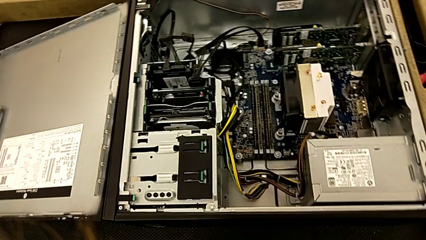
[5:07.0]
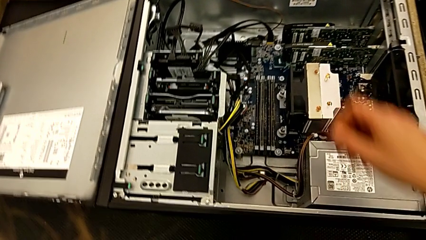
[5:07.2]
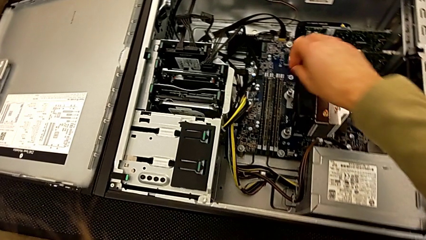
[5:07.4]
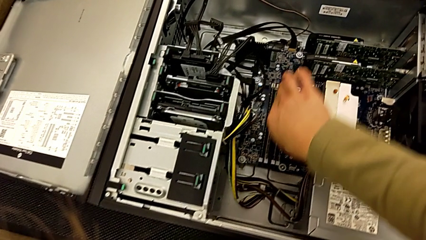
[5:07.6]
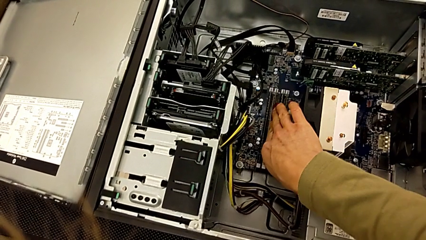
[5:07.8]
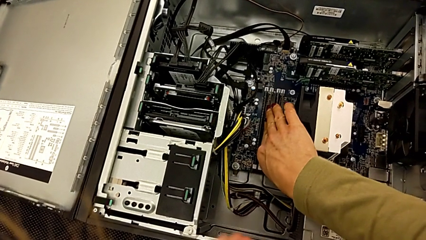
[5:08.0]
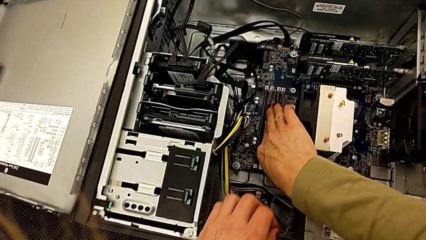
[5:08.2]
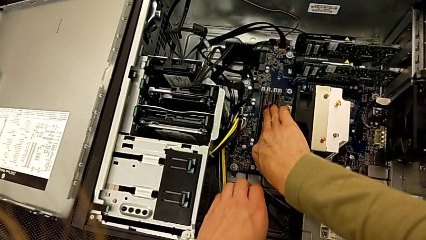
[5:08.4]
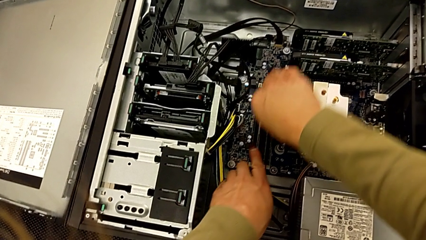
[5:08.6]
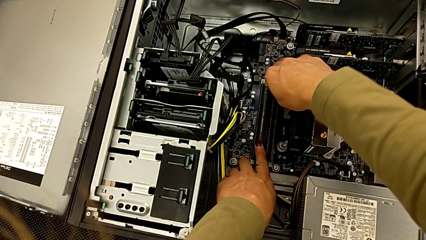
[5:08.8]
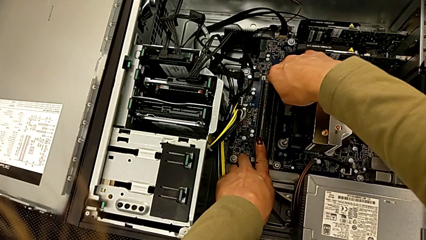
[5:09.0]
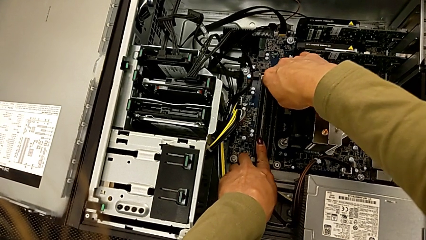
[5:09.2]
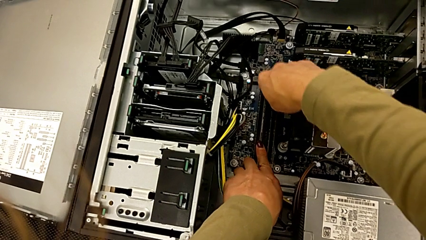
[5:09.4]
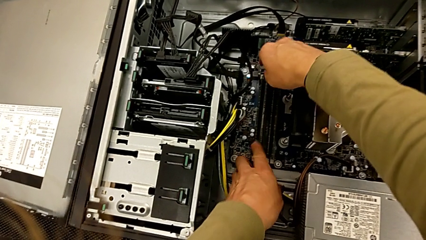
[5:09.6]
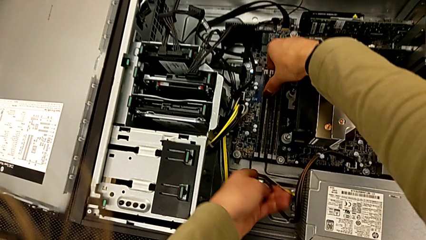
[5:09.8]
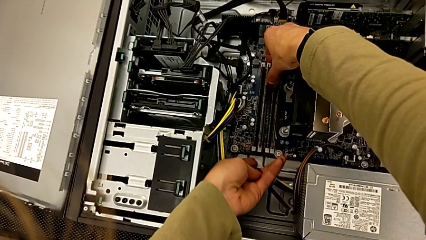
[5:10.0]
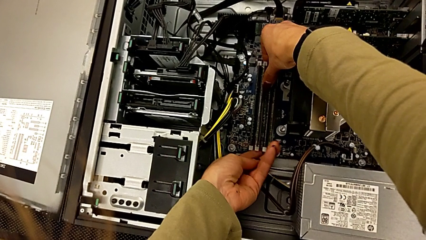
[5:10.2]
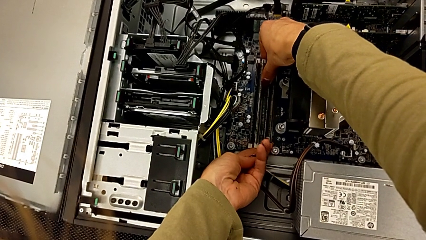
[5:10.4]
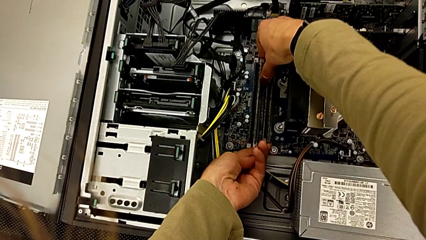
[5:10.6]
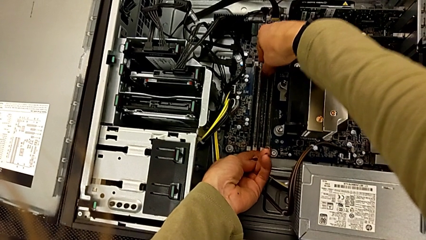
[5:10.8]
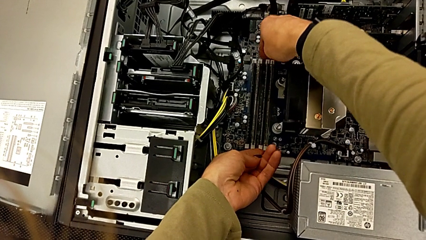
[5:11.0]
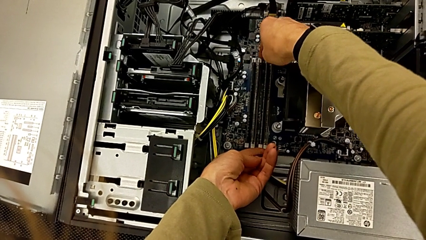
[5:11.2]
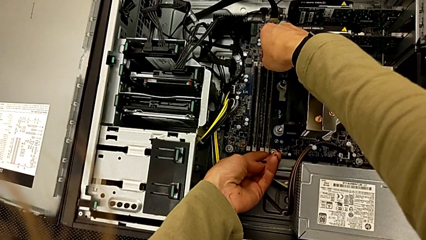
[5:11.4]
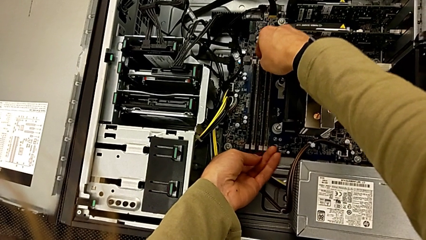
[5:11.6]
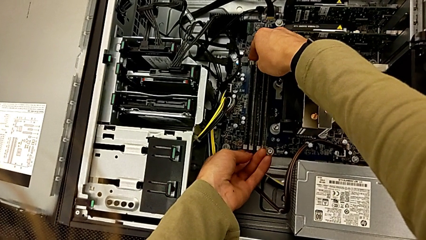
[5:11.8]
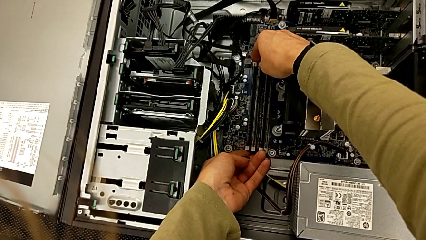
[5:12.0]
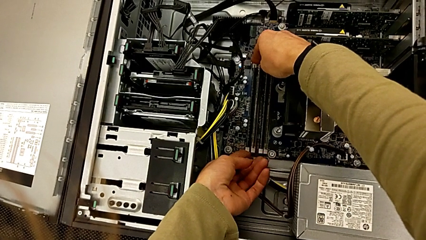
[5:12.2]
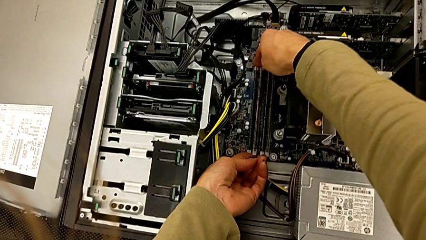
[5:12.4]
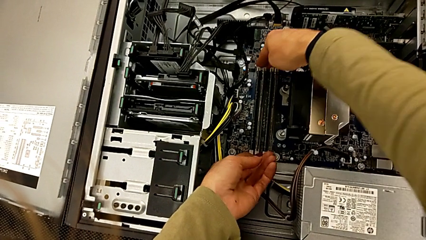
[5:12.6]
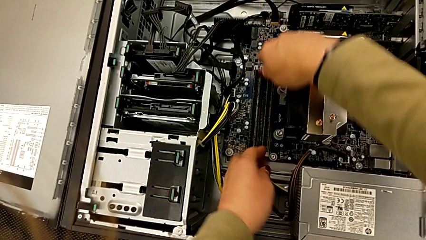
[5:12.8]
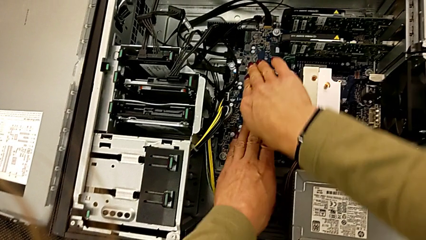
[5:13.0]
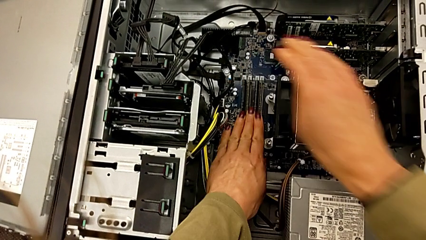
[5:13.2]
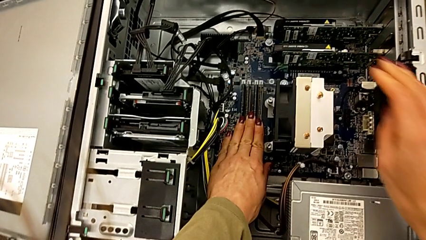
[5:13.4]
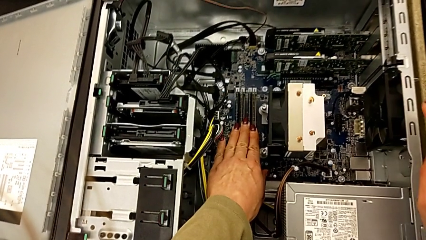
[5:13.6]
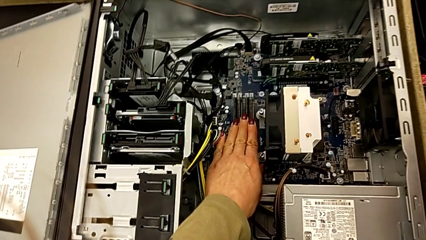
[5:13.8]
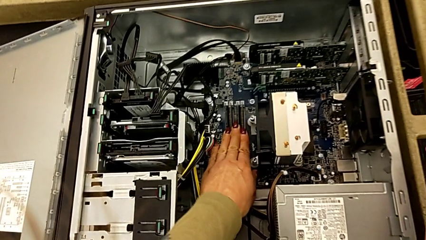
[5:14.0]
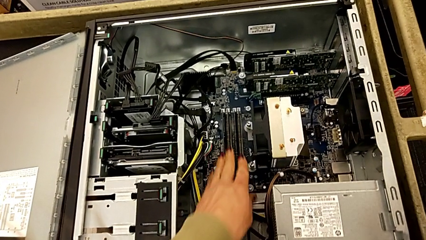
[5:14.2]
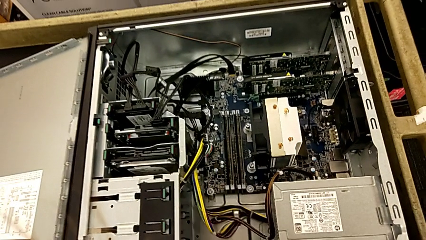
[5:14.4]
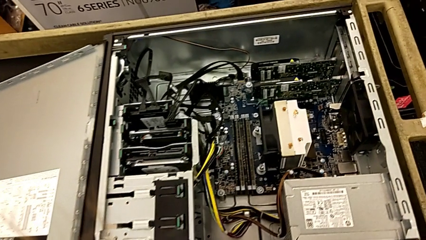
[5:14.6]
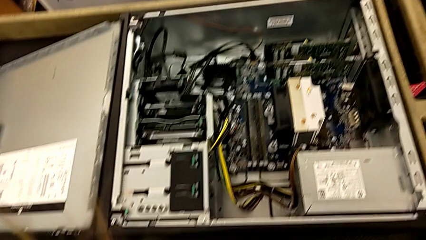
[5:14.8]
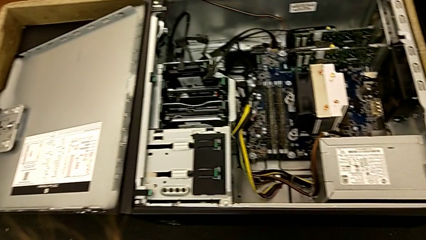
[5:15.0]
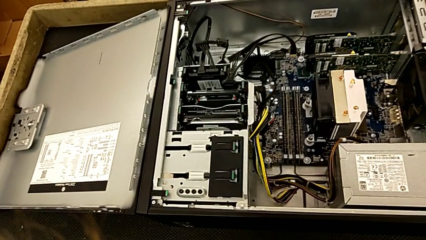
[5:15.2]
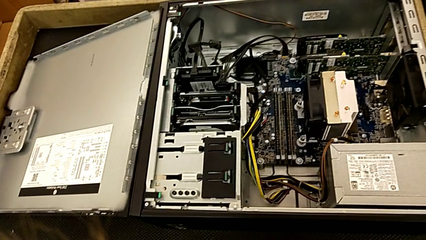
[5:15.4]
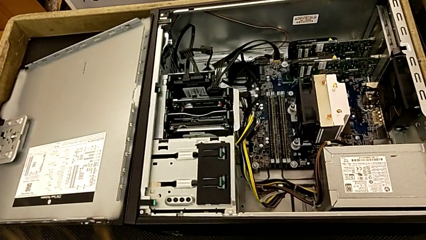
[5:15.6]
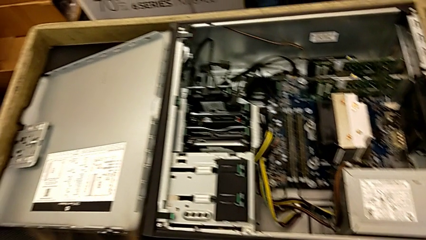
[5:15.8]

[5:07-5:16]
The camera wearer is attaching the RAM to something. They inspect the RAM tab.

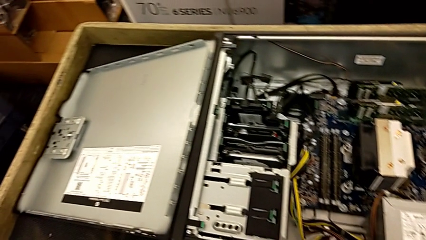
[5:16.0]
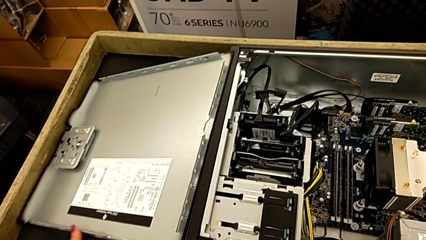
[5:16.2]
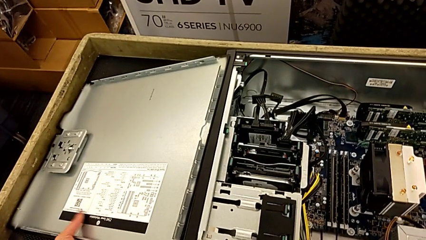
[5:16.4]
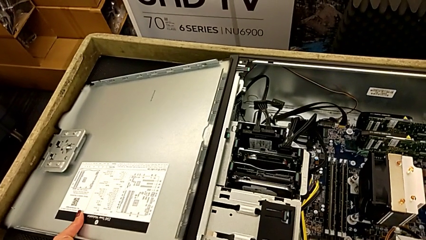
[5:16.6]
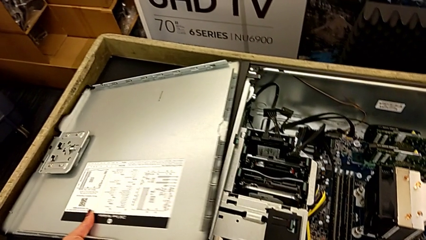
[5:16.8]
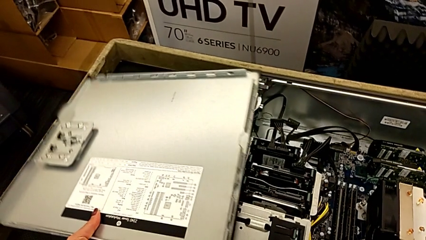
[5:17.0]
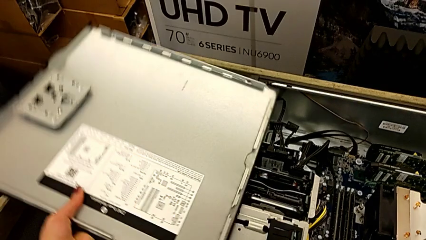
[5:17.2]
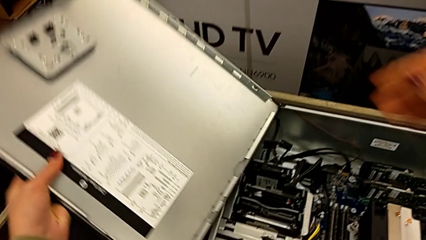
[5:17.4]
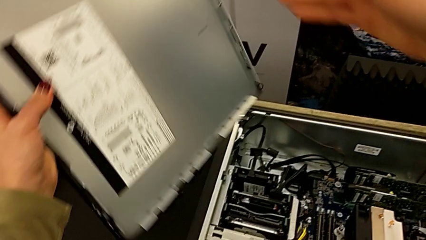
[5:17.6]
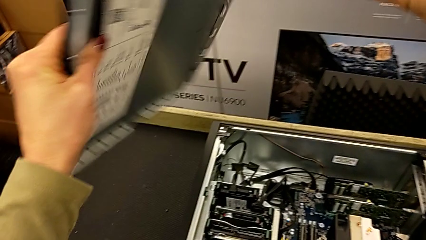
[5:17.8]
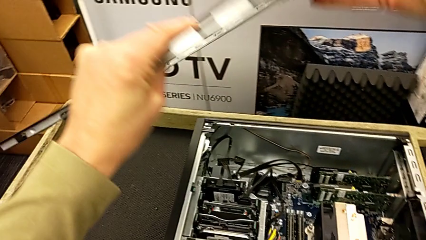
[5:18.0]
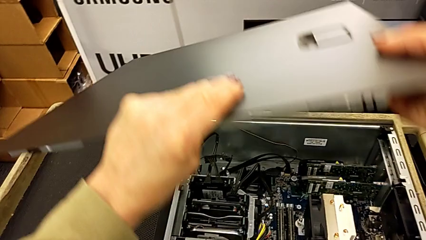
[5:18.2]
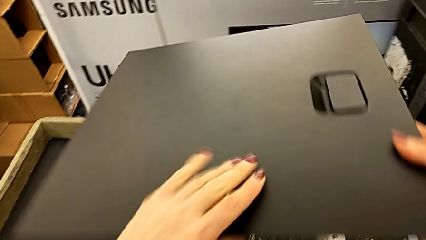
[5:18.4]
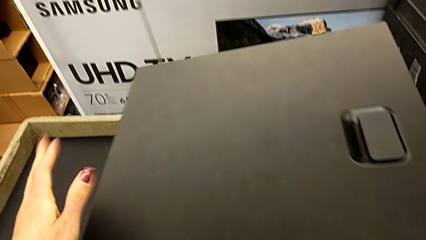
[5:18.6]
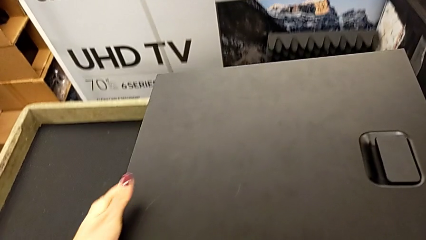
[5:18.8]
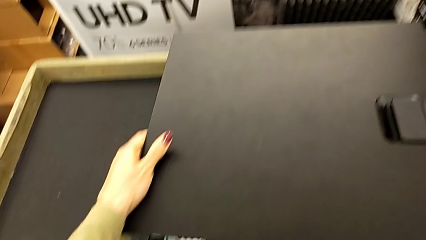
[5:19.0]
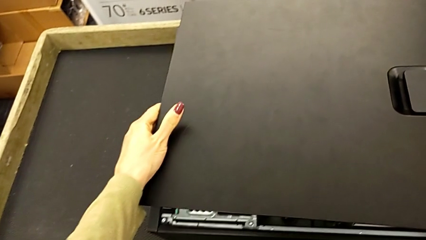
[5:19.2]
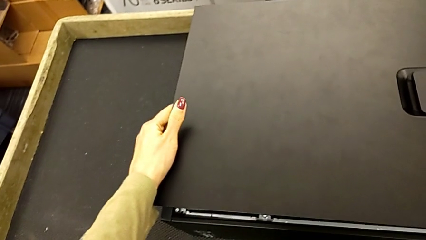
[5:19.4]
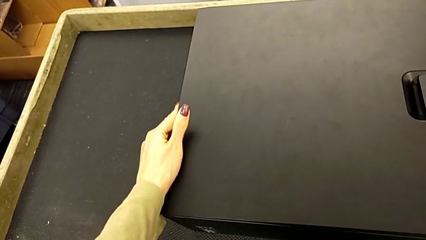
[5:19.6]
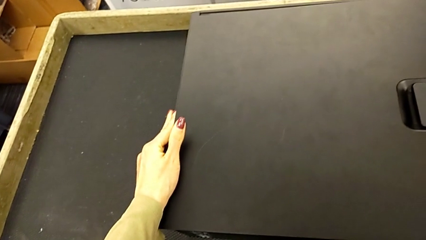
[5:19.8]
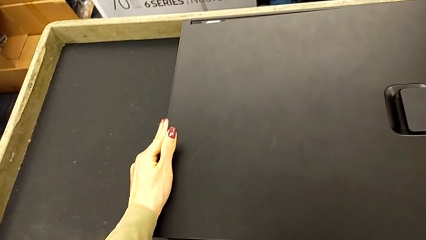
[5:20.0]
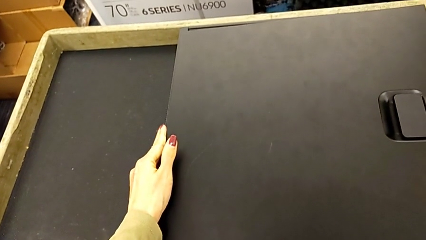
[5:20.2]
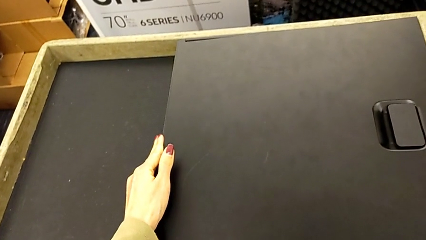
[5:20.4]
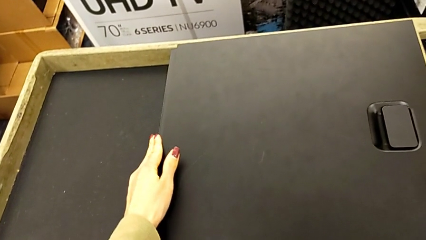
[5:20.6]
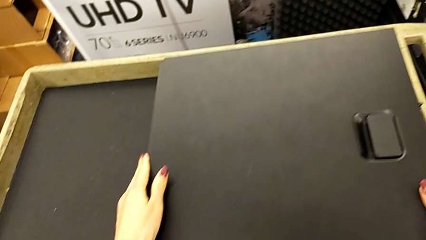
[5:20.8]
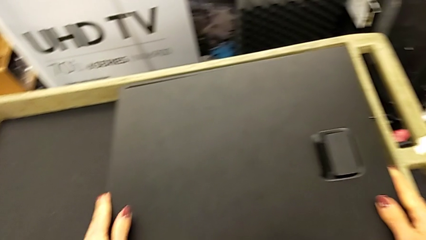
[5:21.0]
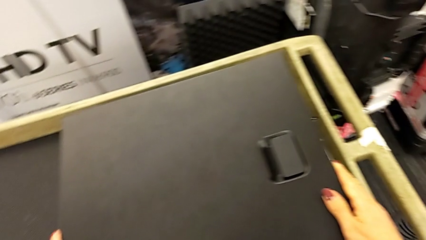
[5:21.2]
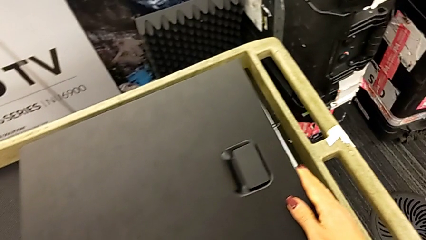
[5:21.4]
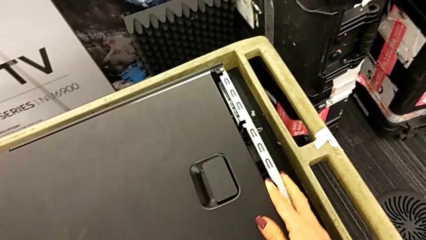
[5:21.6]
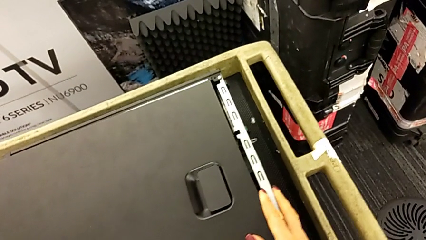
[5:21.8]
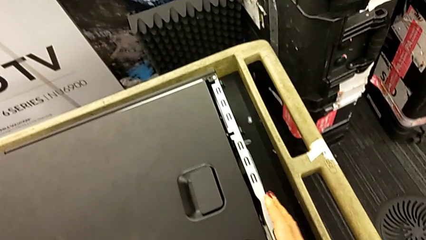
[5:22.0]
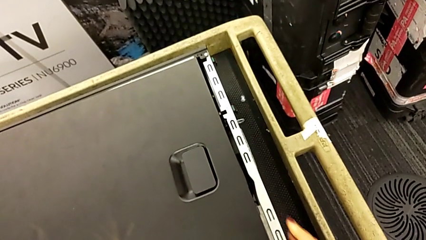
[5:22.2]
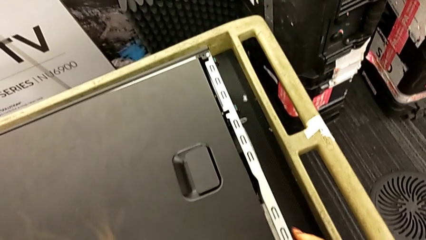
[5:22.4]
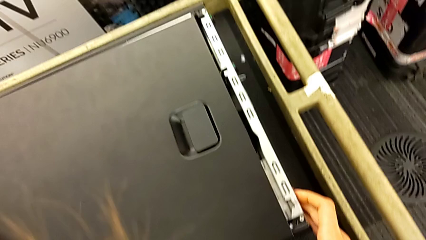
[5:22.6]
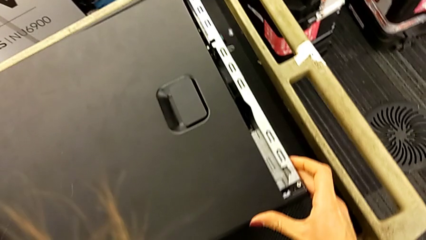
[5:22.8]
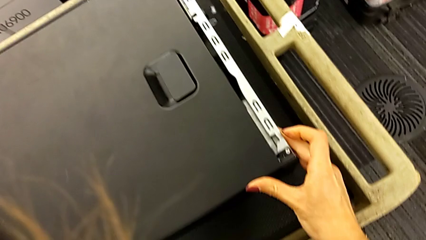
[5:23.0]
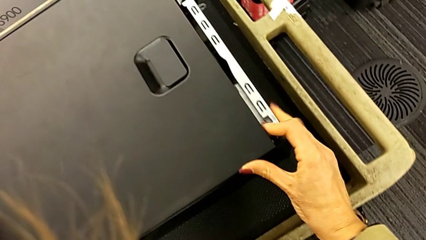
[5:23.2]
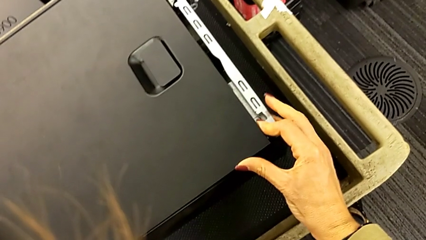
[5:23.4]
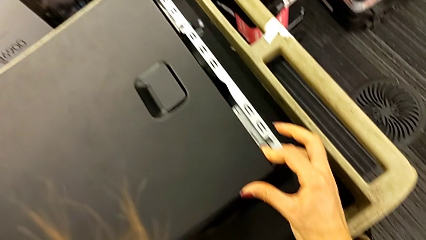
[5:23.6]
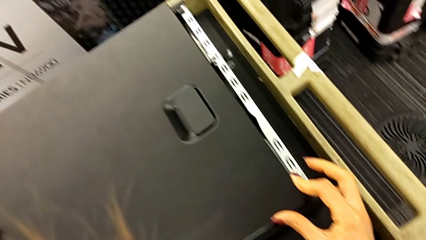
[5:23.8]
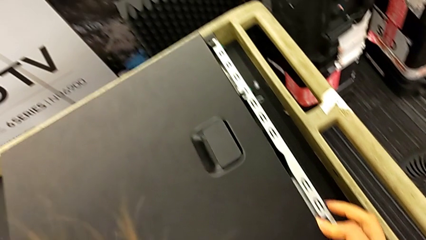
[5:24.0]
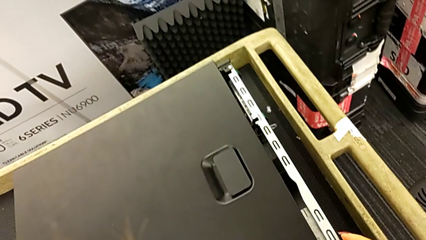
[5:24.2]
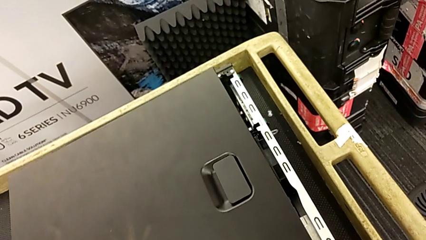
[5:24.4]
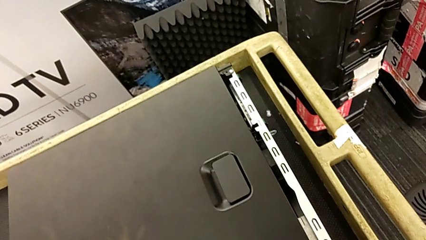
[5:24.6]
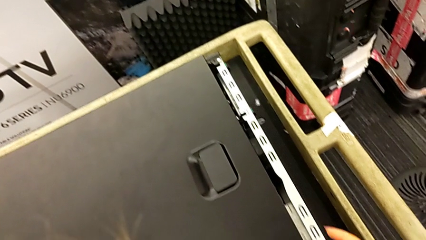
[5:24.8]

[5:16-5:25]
The camera wearer is closing the cover. They flip the cover and begin to align it.
